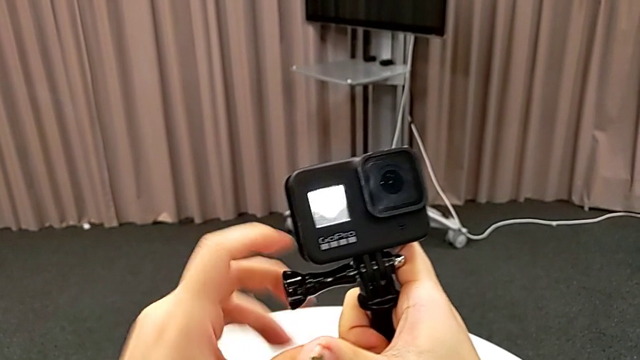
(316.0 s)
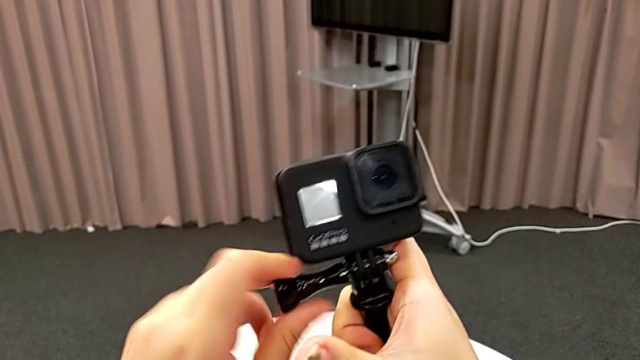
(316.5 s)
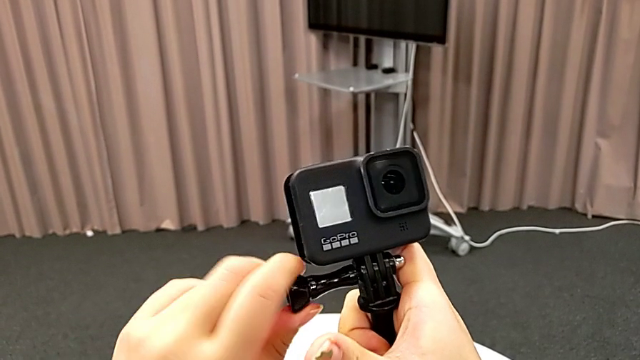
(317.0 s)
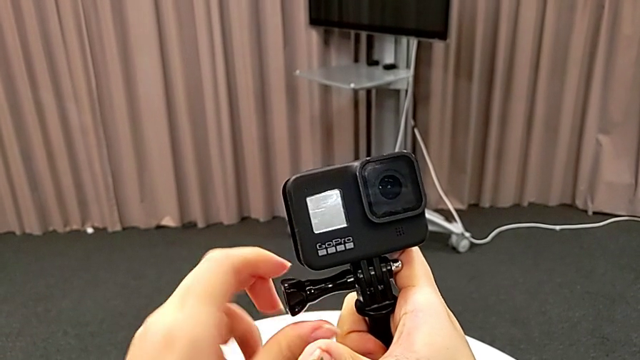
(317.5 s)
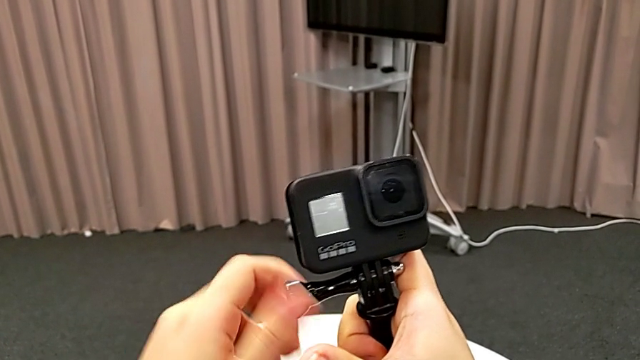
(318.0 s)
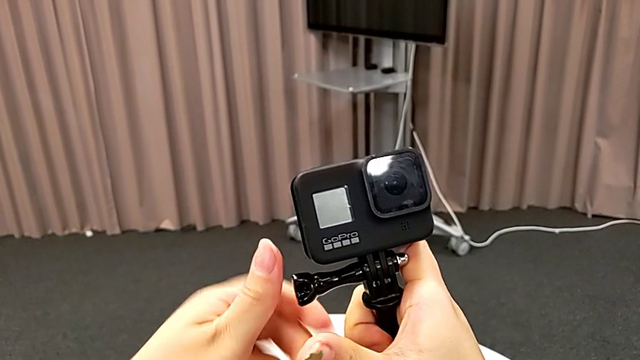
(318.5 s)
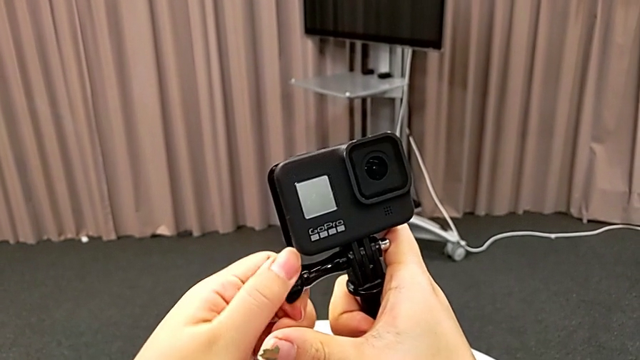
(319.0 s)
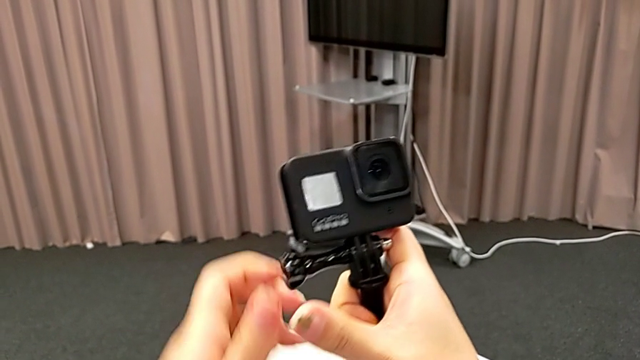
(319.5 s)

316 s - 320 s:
The camera wearer is inserting the GoPro into a handheld grip. They keep screwing the GoPro.

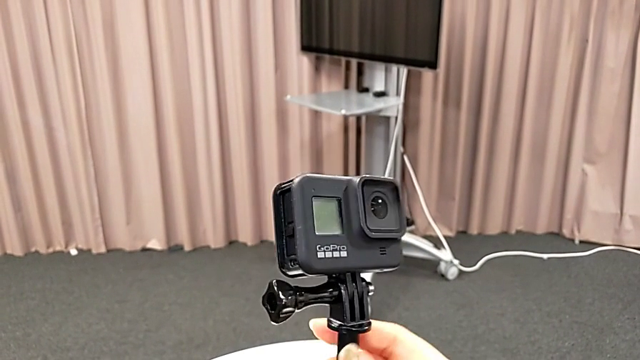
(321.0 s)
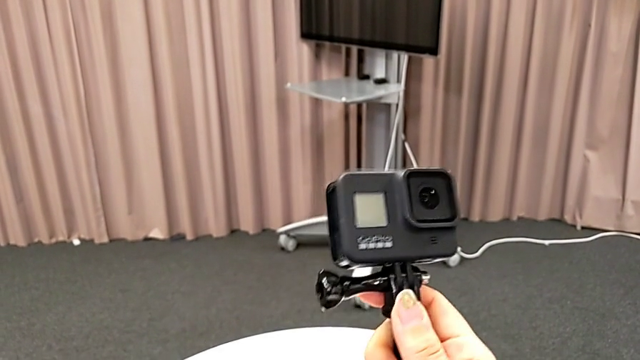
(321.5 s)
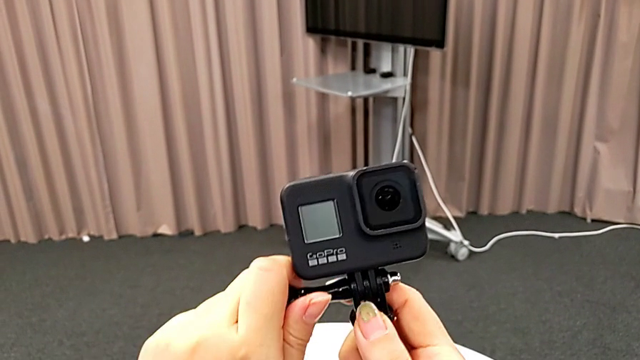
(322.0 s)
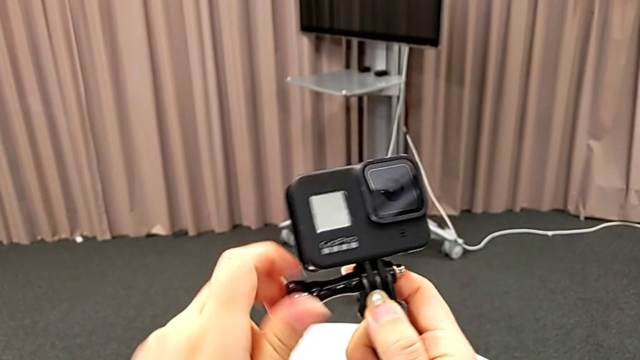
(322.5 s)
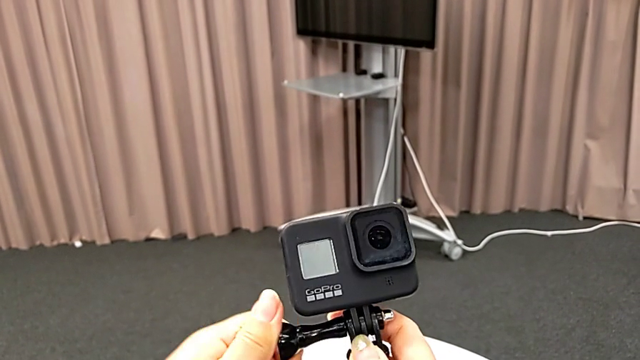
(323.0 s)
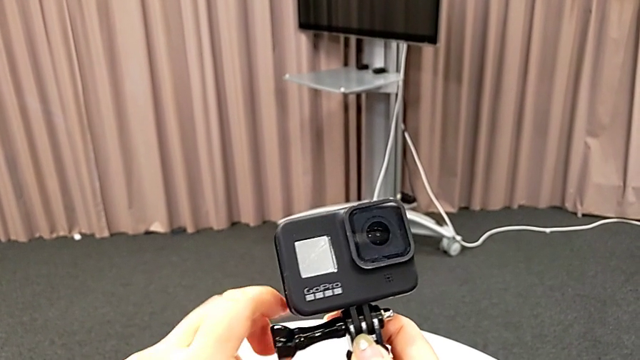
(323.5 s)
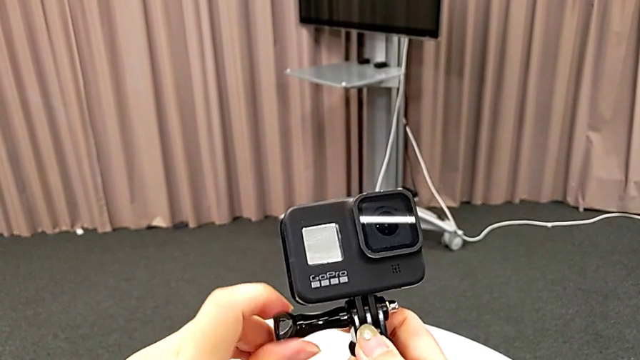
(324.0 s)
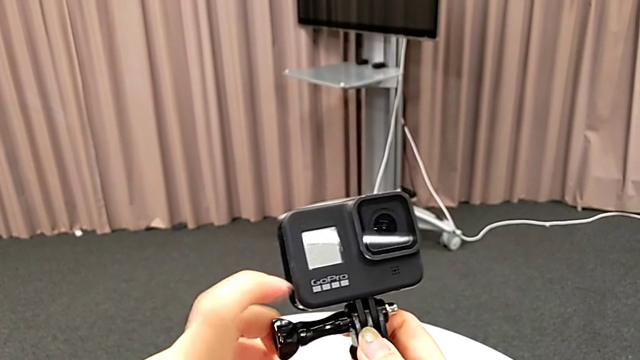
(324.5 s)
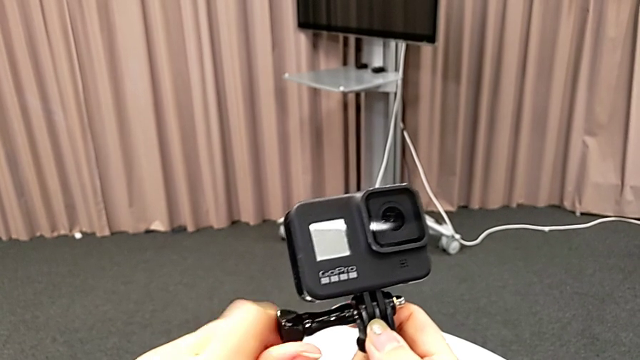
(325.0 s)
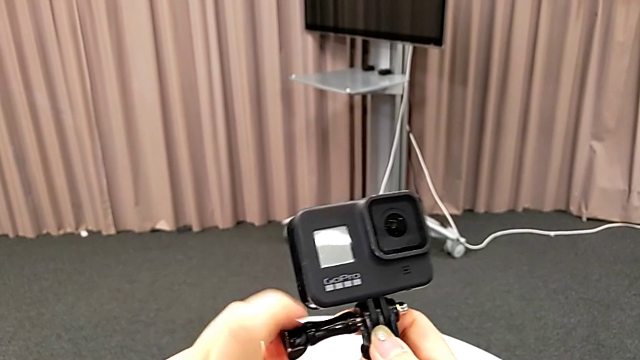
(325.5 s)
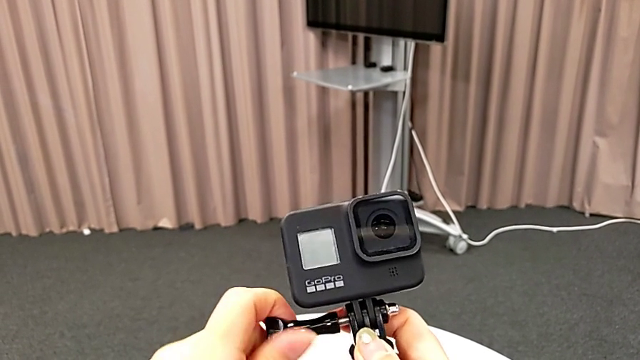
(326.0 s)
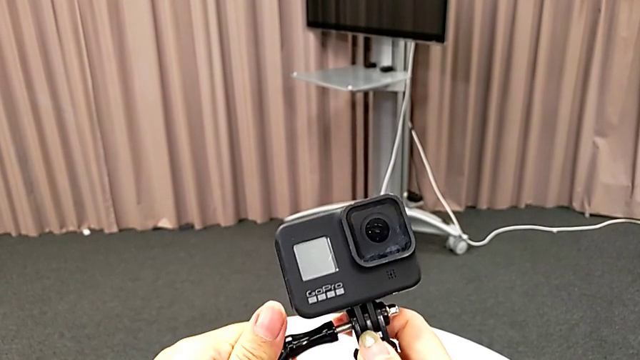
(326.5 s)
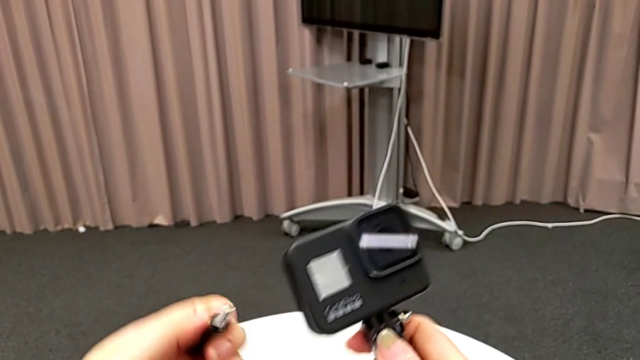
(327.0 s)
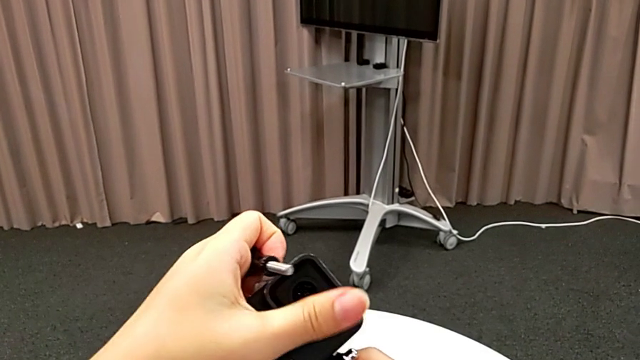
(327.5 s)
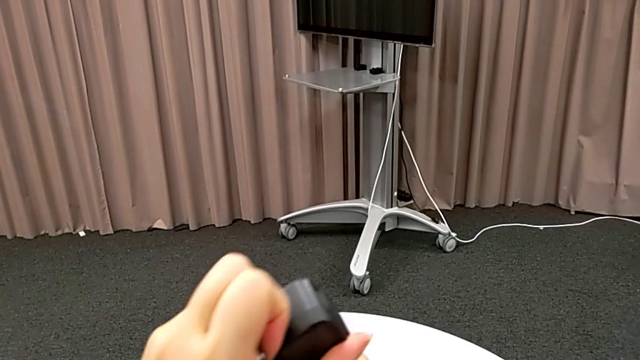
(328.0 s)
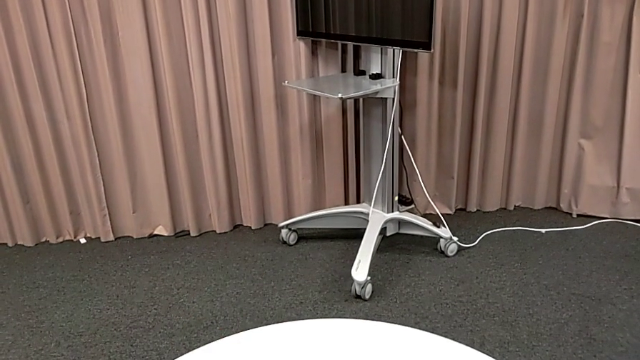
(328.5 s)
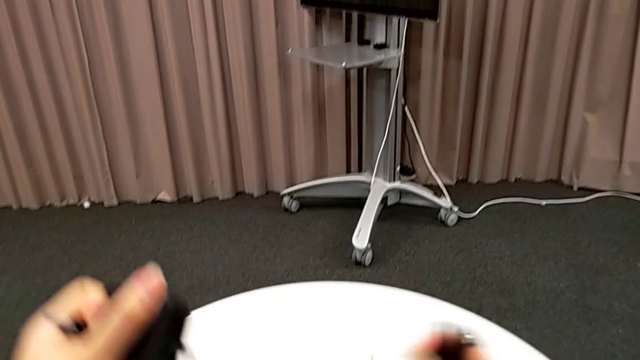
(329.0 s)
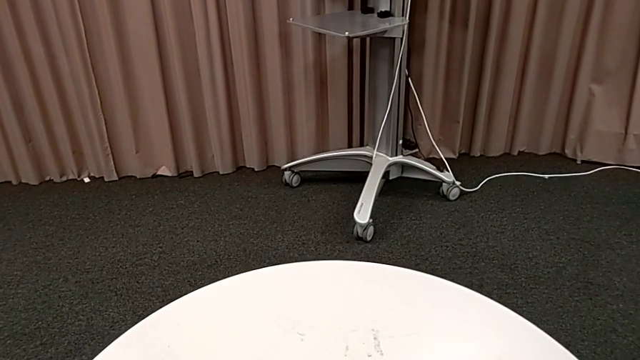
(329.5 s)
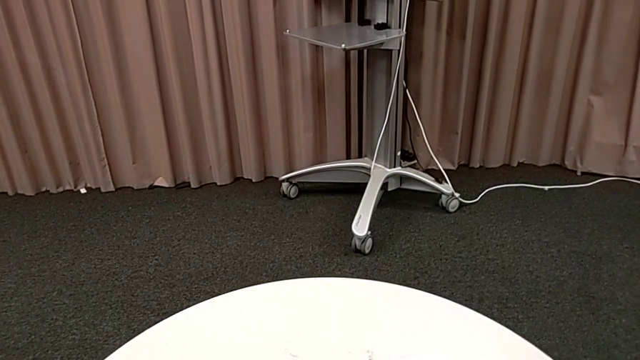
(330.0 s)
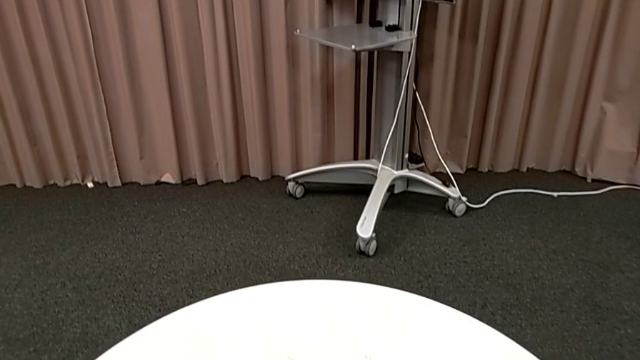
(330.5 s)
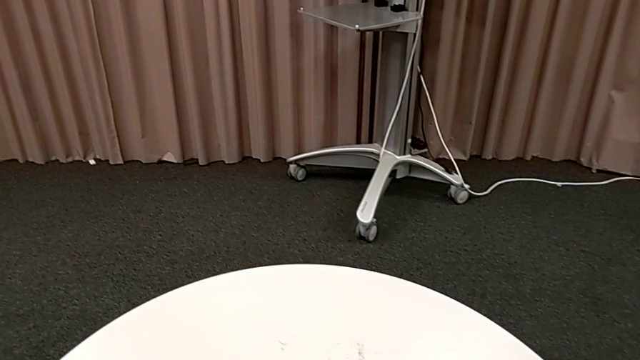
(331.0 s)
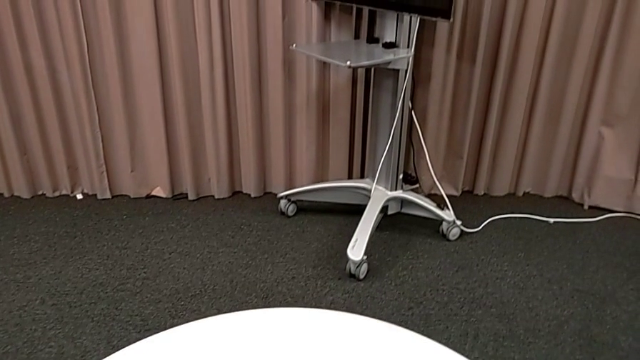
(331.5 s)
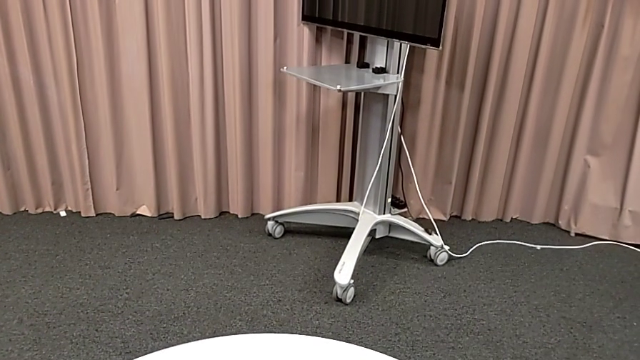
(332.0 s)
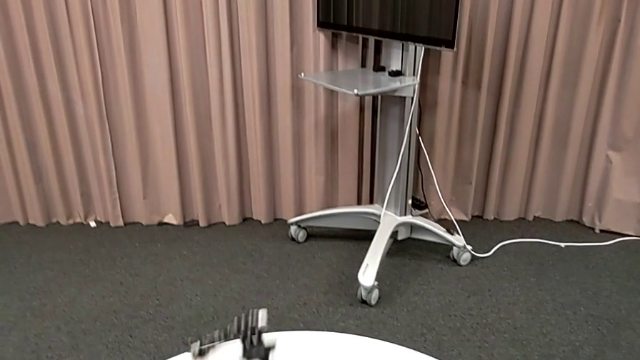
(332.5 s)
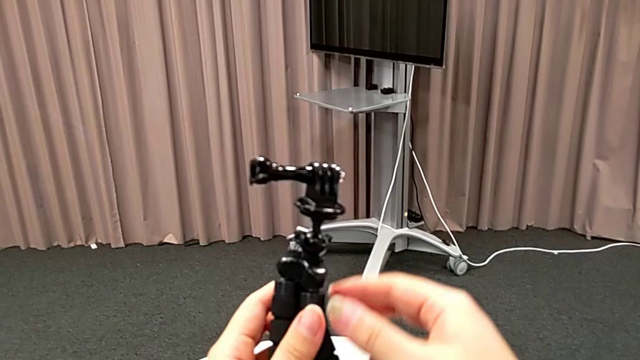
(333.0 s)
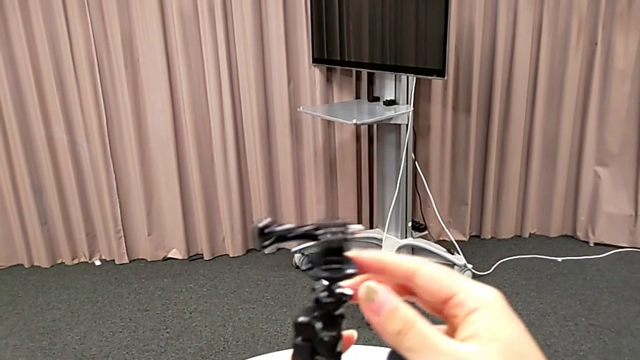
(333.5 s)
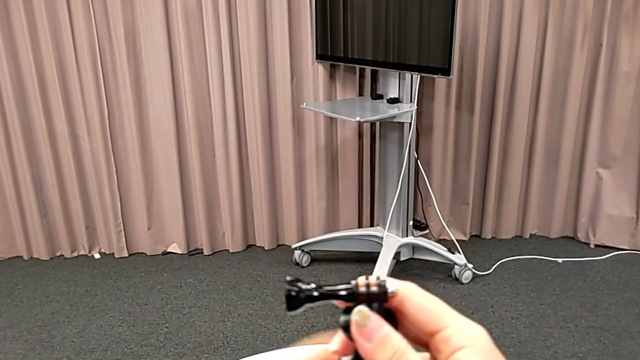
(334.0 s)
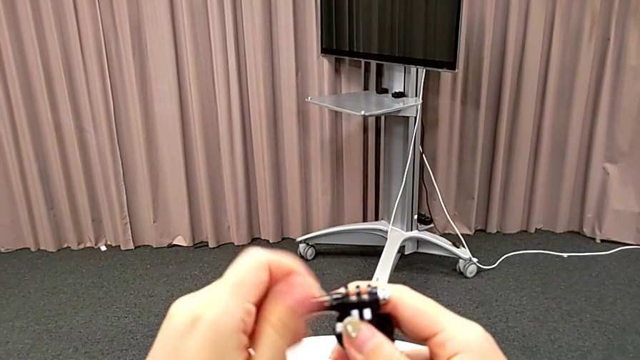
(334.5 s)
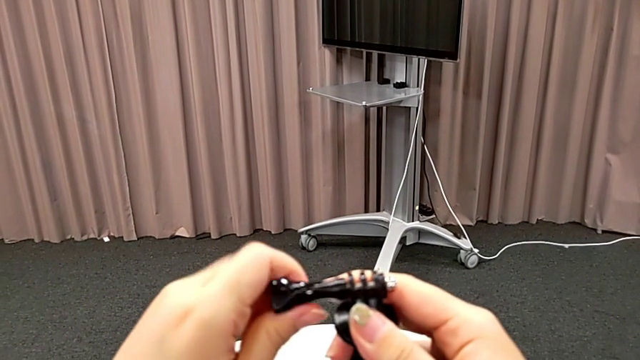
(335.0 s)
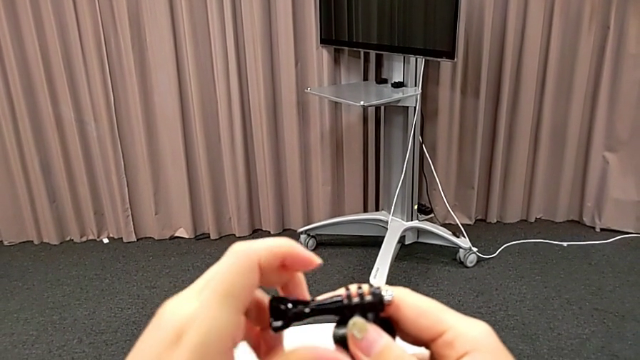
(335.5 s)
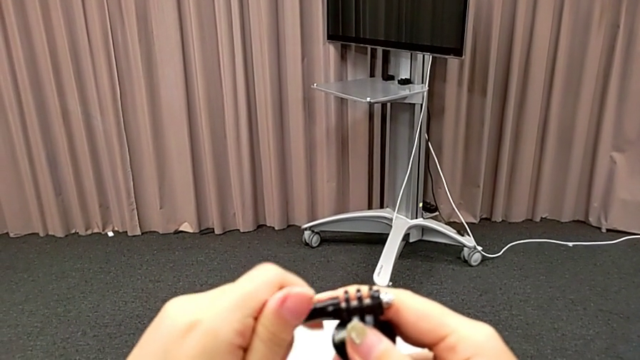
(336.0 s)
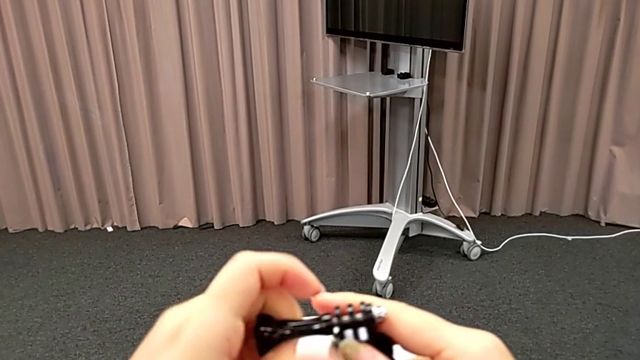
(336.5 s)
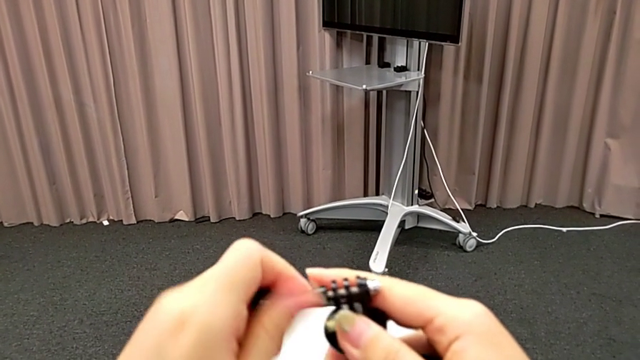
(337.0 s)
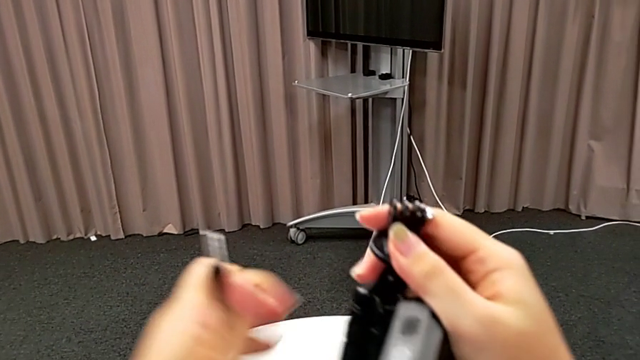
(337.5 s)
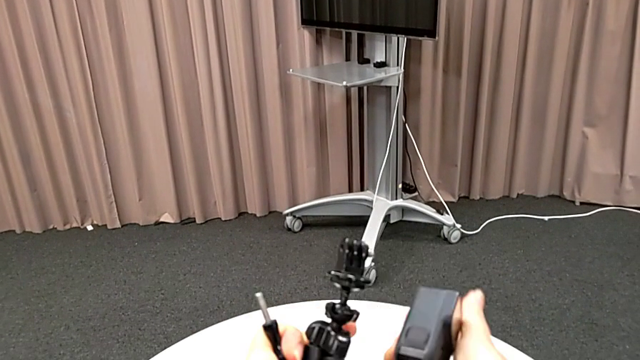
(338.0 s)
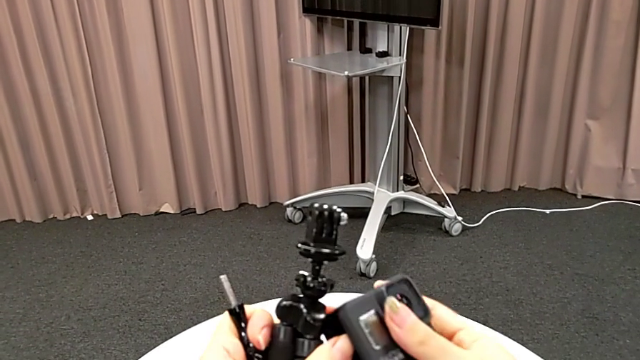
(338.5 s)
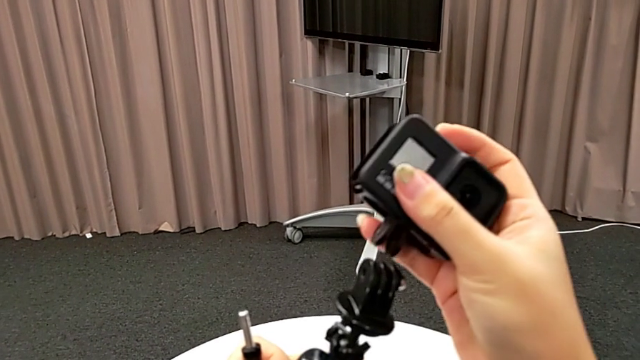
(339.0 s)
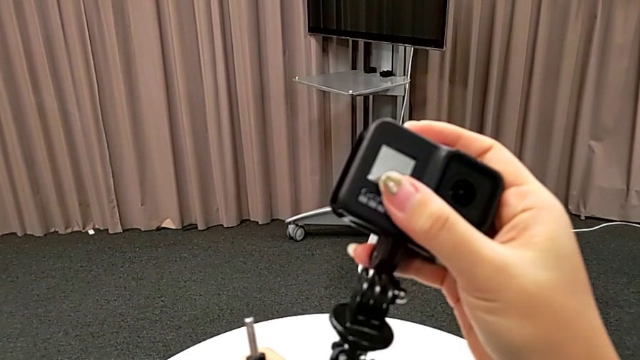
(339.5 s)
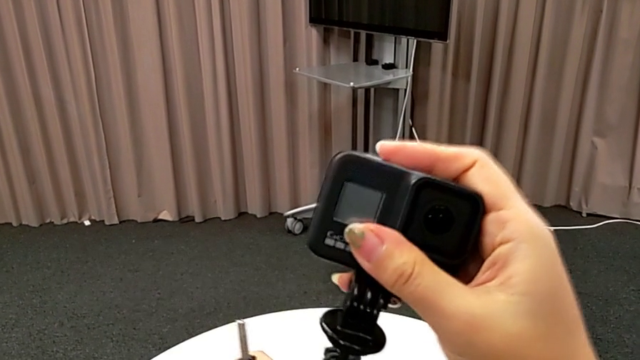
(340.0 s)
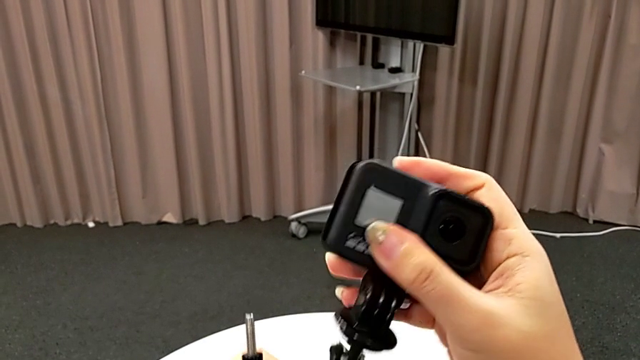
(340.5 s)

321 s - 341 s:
The camera wearer is inserting the GoPro into the tripod. They grab the screw, unscrew it, grab the GoPro, withdraw it, inspect the tripod, unscrew it, flip the GoPro and insert it.
